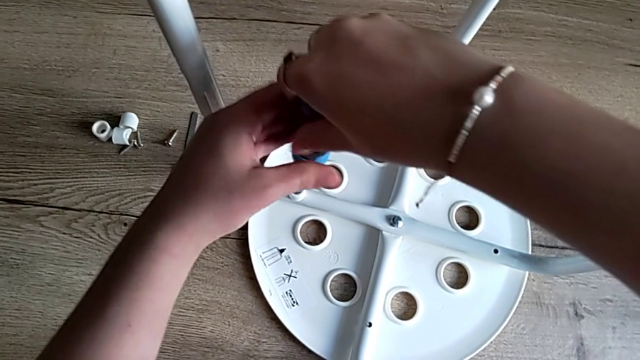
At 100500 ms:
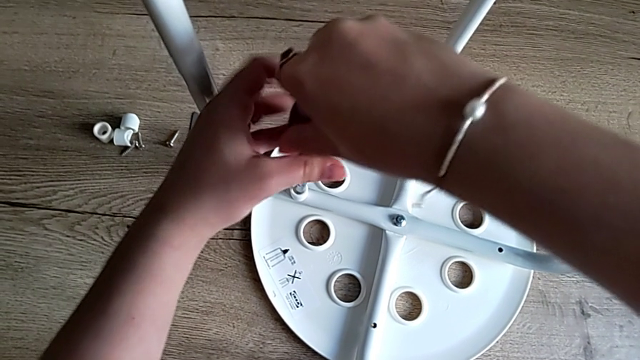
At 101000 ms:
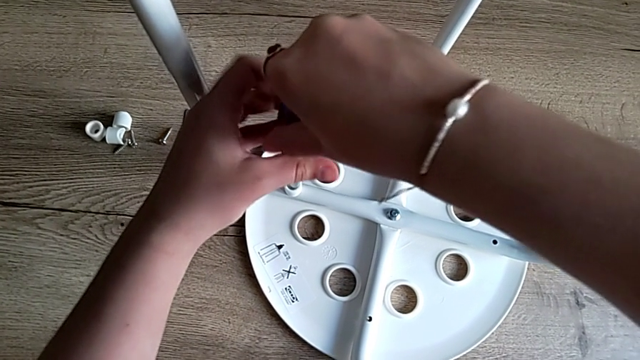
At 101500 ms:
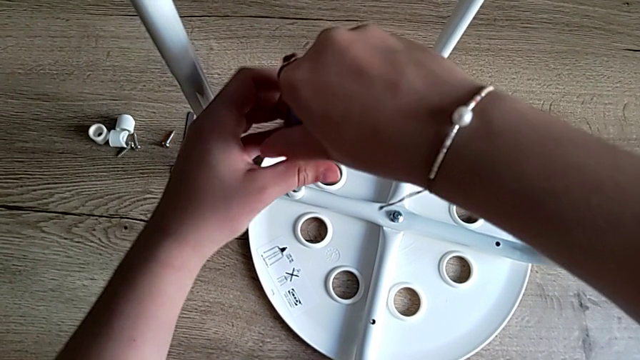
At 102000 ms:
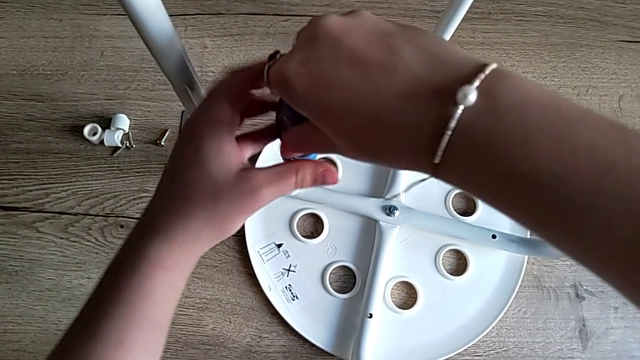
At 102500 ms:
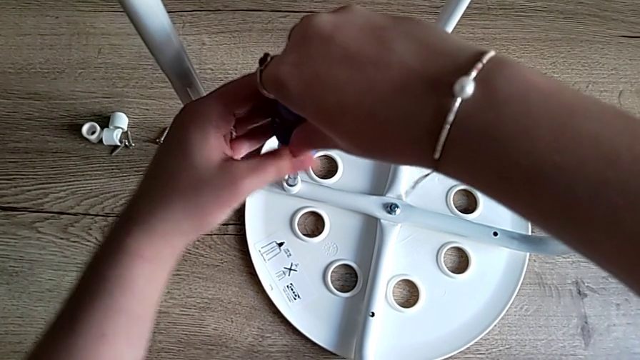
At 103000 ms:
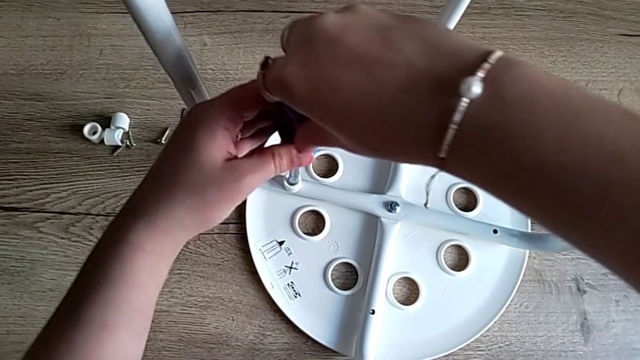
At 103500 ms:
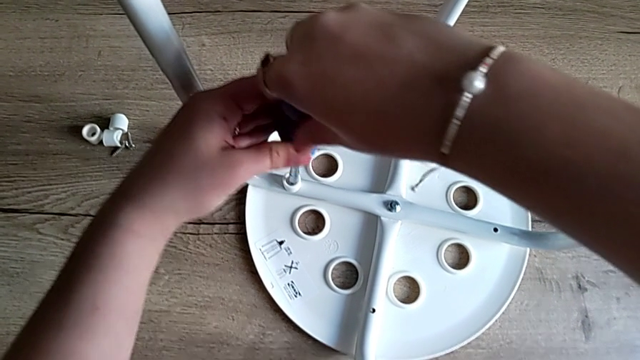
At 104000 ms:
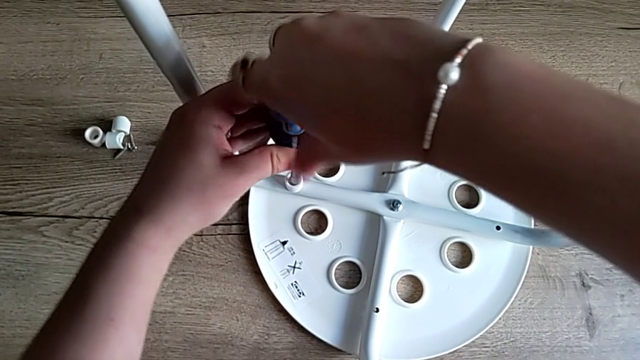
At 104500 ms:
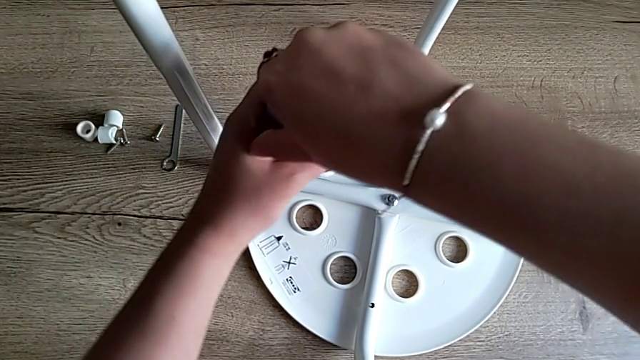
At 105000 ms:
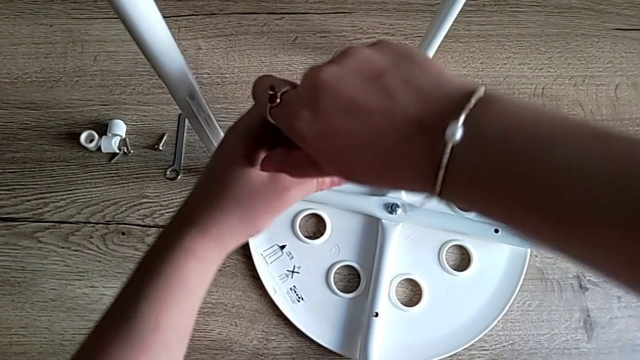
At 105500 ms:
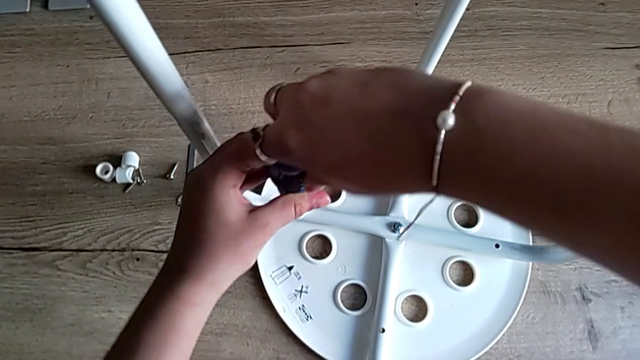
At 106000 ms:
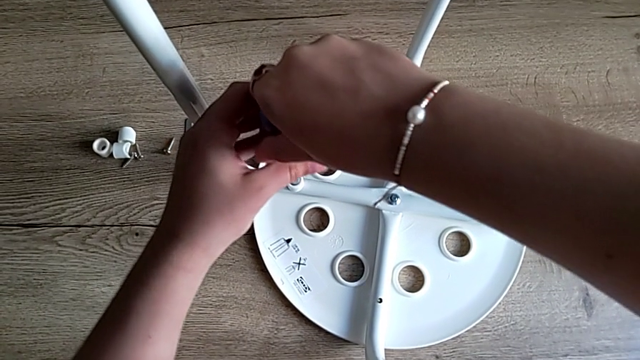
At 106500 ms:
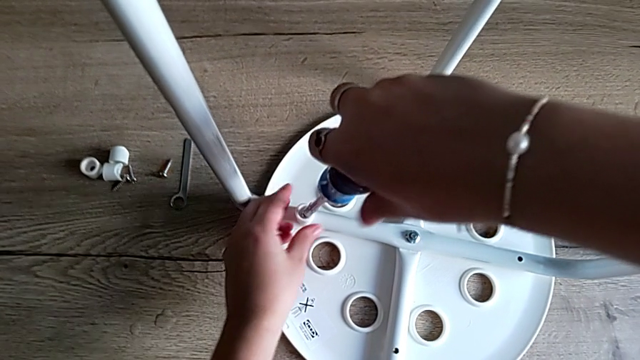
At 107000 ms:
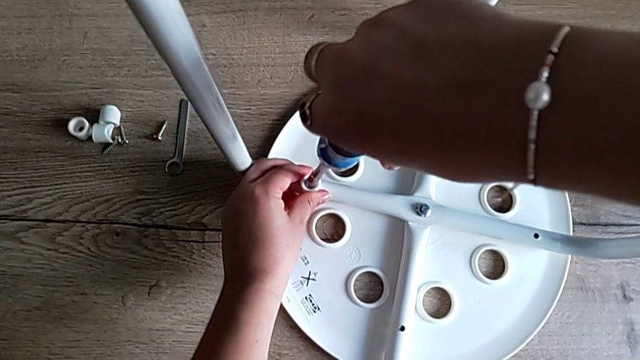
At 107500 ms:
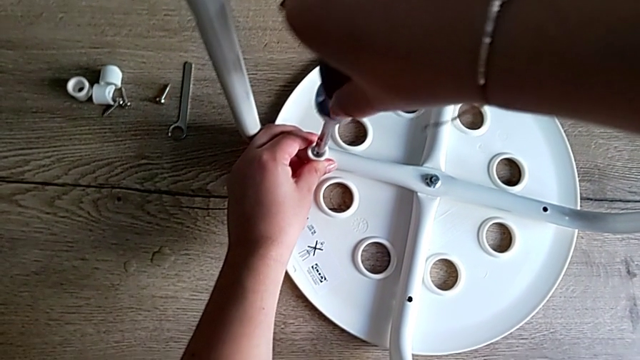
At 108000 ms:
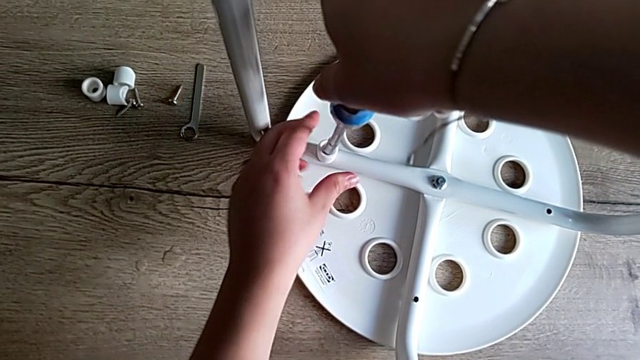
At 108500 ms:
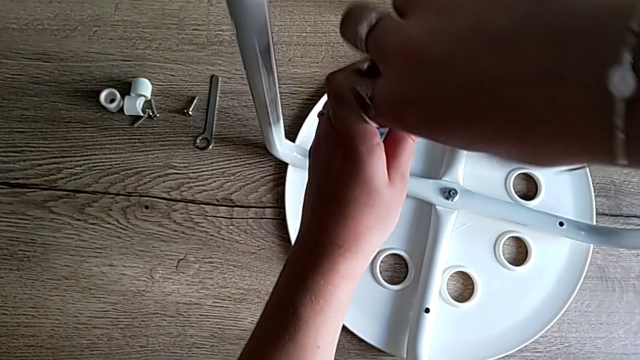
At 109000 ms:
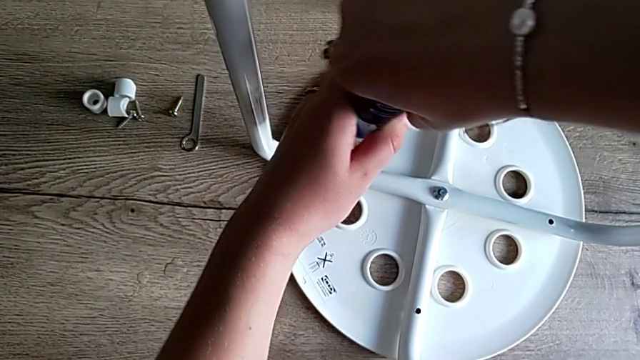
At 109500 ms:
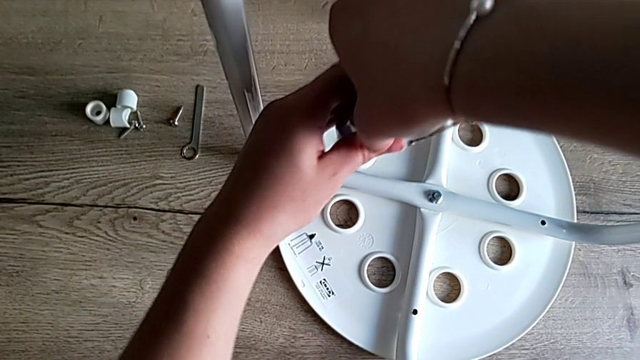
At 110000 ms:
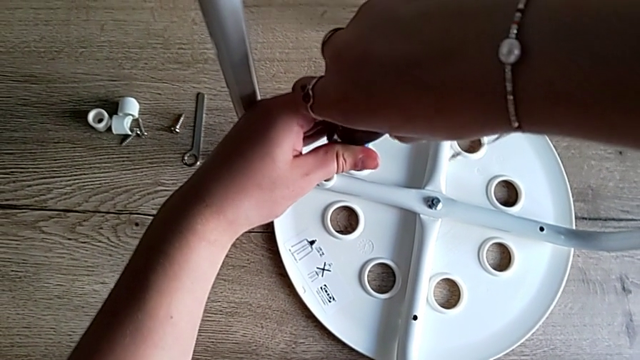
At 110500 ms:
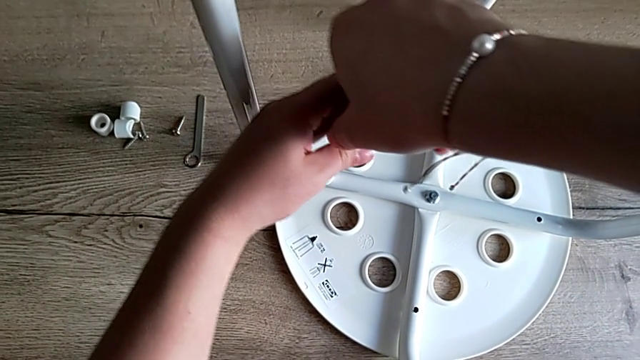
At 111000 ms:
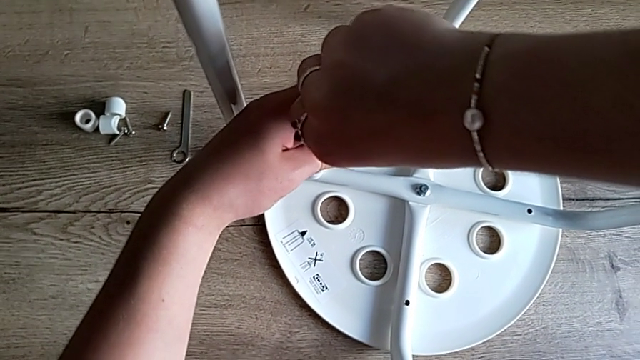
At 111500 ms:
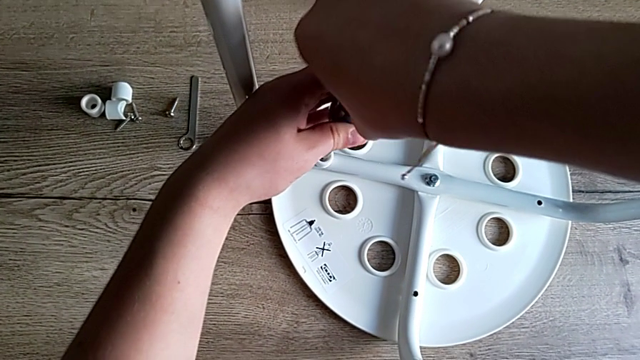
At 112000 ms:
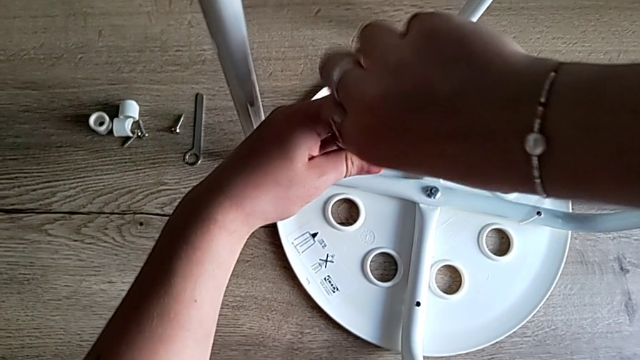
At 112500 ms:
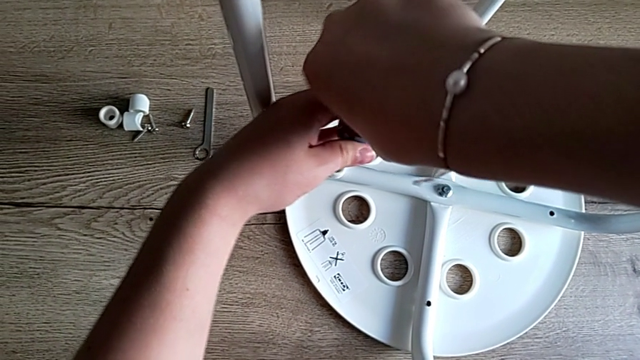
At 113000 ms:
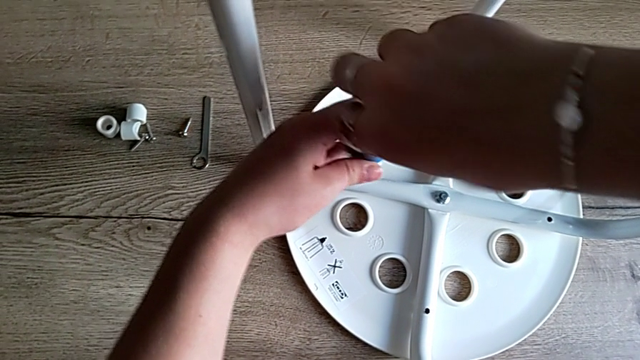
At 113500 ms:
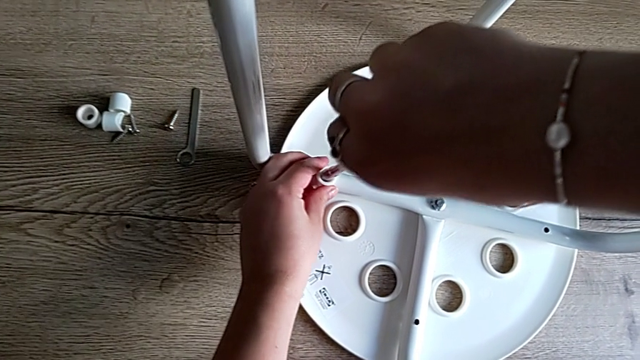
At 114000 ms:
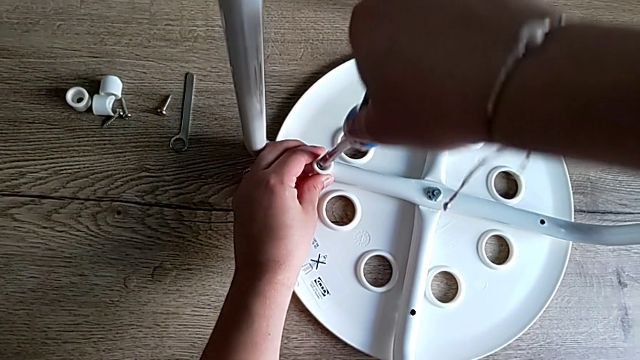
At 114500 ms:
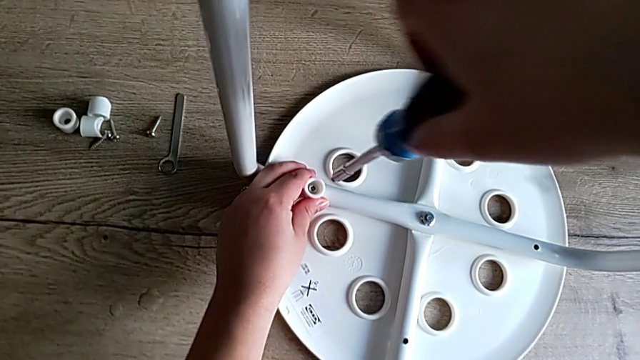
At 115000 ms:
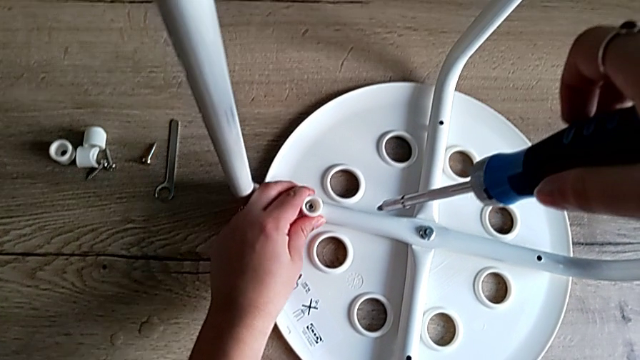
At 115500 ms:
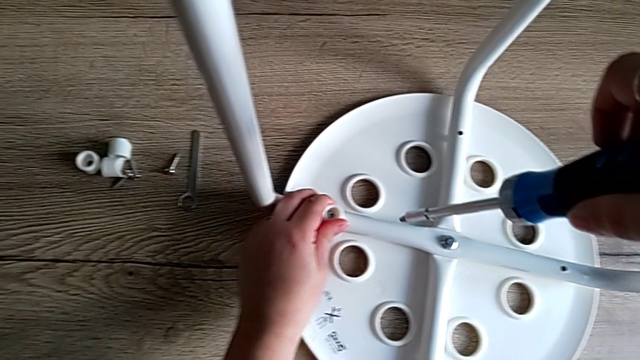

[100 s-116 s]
The camera wearer is screwing the first screw to attach the legs and the seat. They keep screwing the first screw, withdraw the screwdriver and align the first washer.

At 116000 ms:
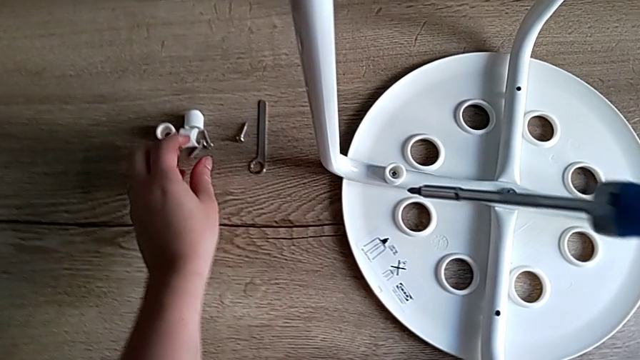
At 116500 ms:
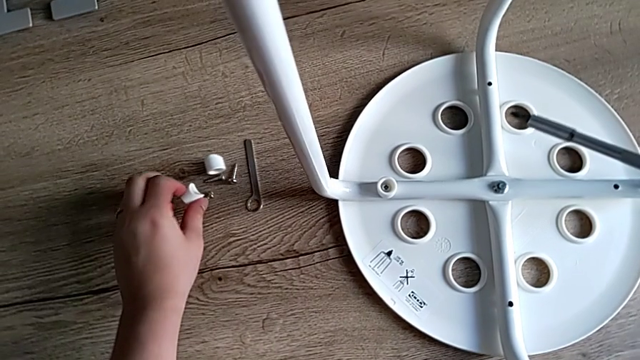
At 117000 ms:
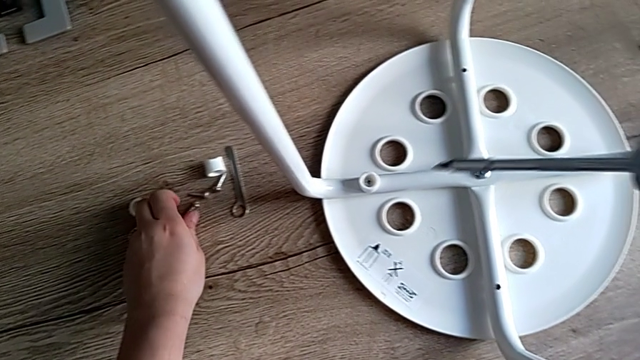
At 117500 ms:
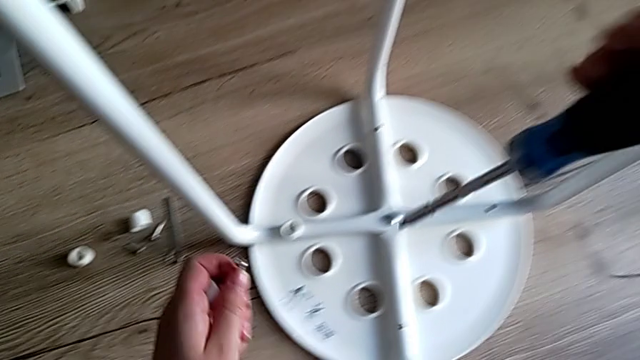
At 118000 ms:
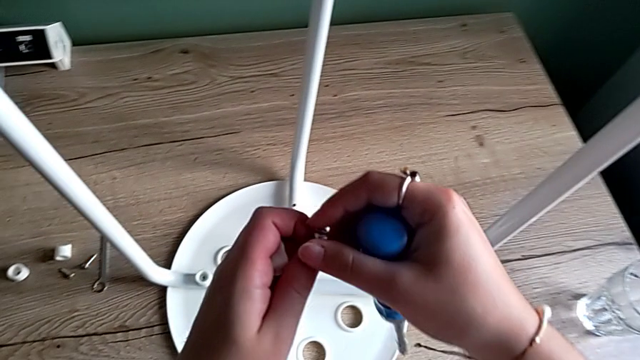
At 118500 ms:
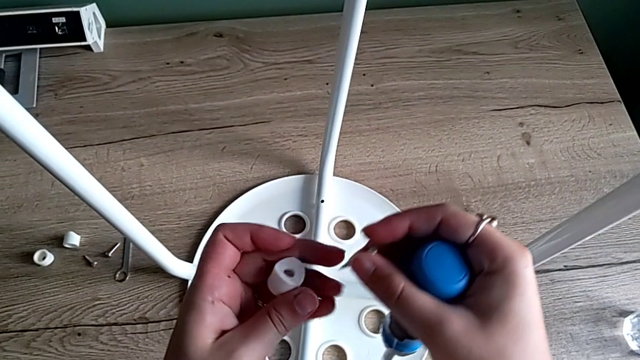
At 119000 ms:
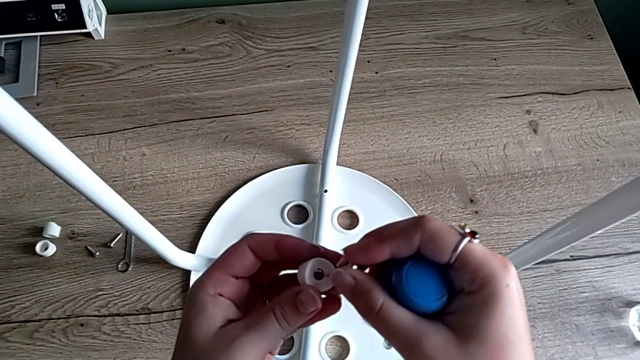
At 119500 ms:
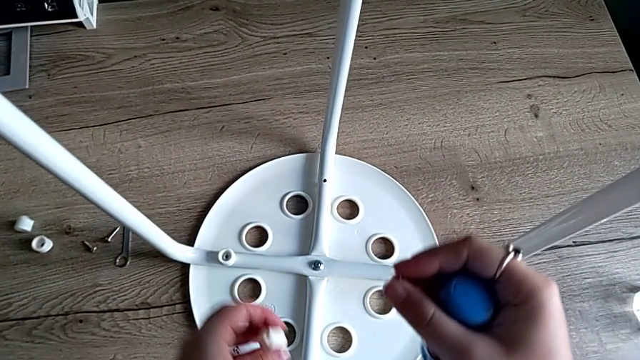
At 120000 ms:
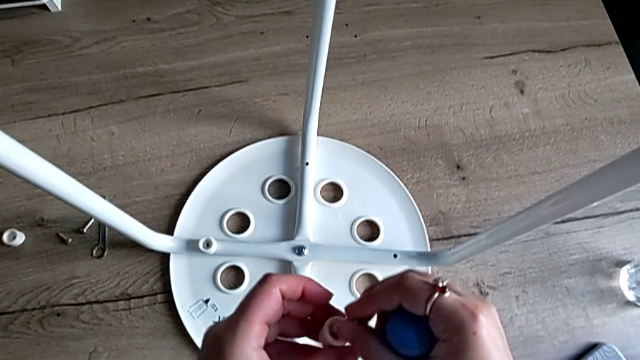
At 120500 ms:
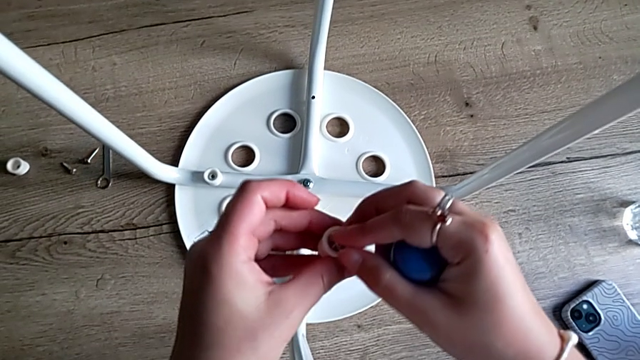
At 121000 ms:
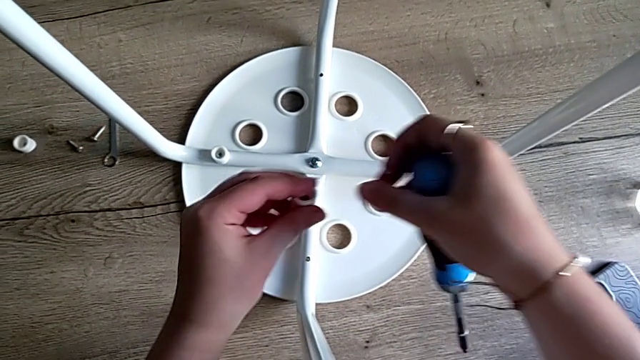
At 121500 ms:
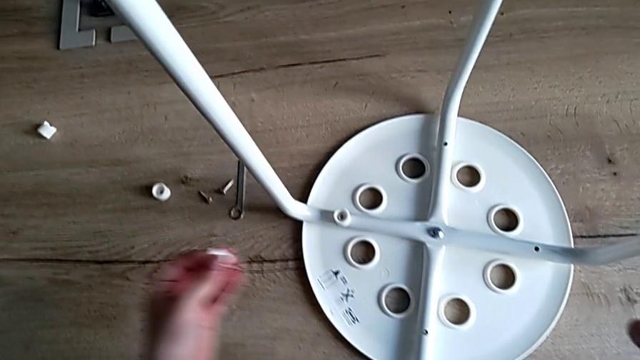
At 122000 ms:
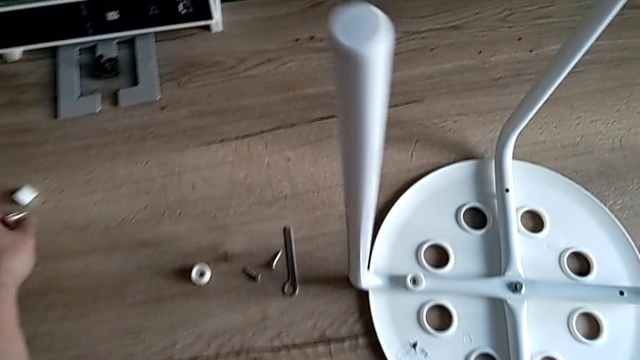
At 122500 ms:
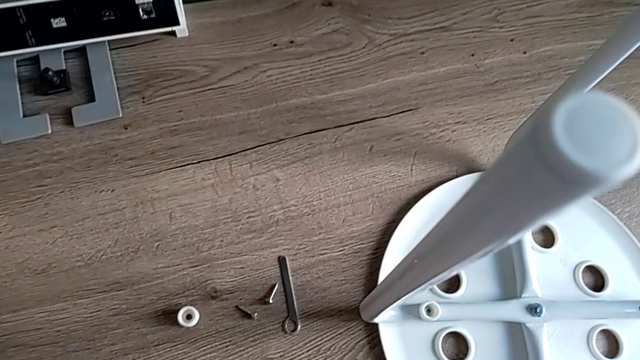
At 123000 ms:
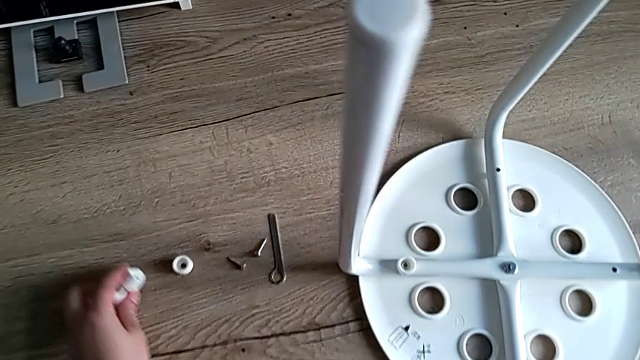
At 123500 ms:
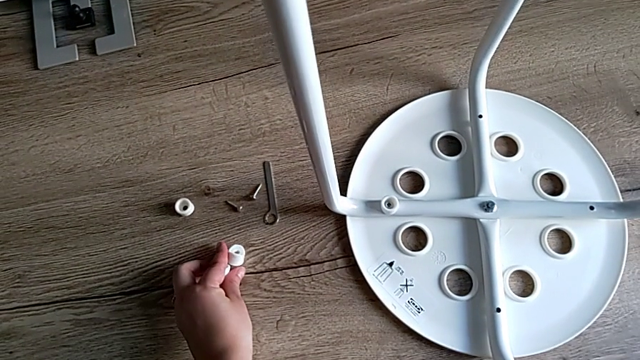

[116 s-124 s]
The camera wearer is screwing the second screw to attach the legs and the seat. They grab the second washer, grab the second screw, grab the second screw with the right hand, align it, grab the washer and place it.
